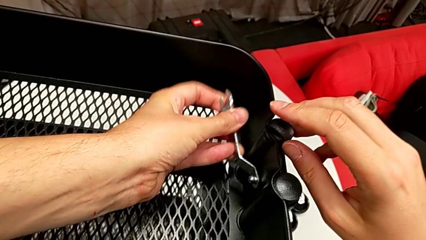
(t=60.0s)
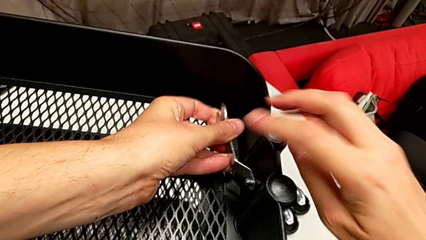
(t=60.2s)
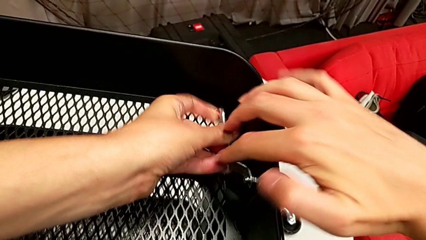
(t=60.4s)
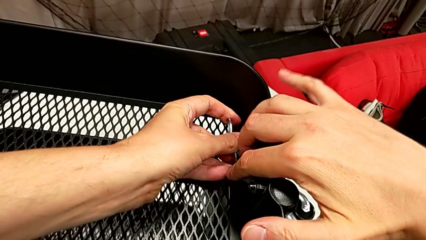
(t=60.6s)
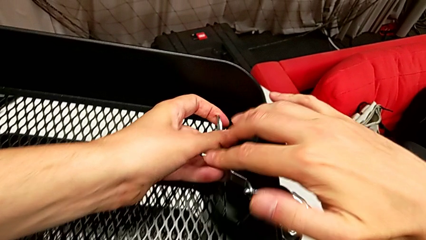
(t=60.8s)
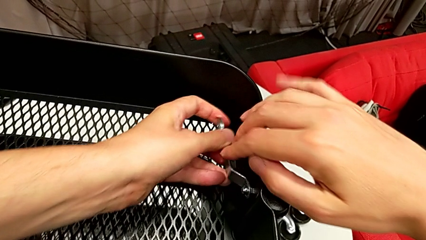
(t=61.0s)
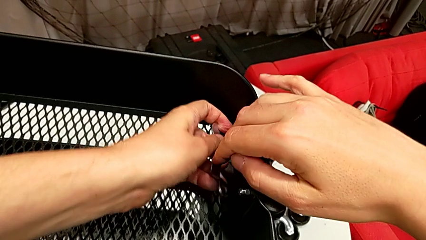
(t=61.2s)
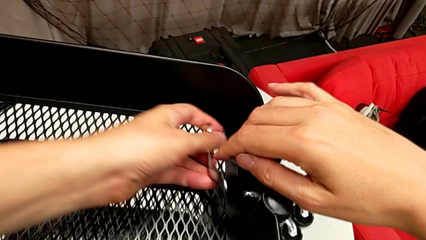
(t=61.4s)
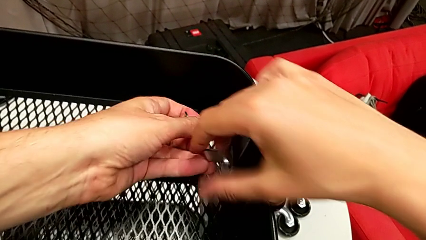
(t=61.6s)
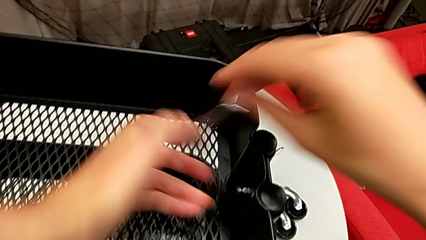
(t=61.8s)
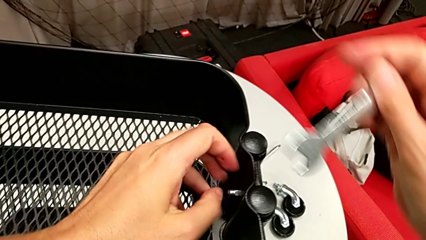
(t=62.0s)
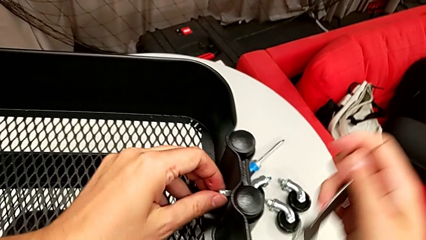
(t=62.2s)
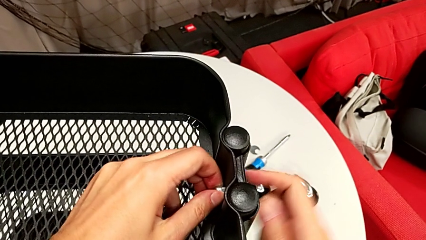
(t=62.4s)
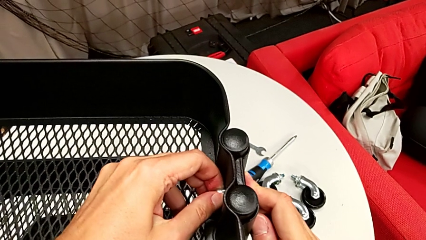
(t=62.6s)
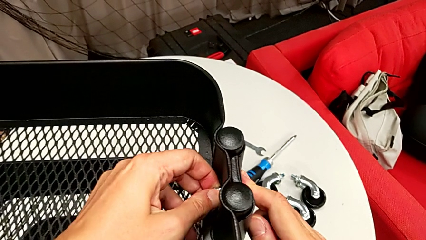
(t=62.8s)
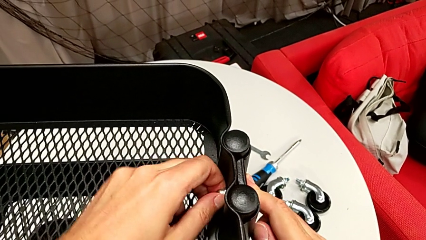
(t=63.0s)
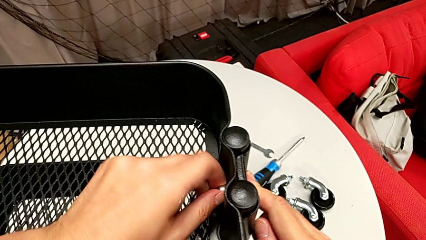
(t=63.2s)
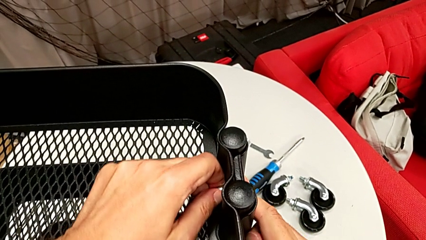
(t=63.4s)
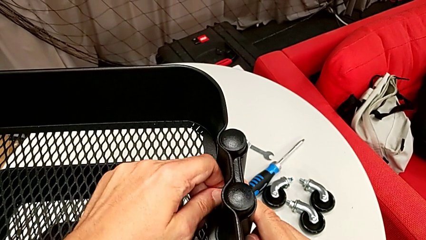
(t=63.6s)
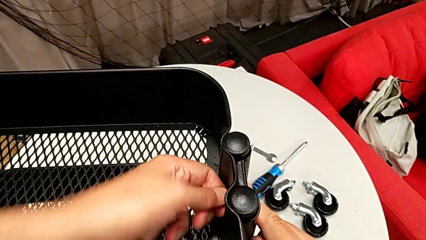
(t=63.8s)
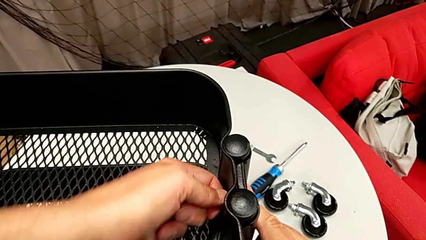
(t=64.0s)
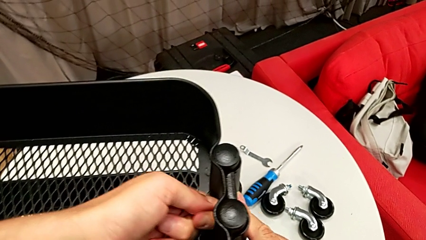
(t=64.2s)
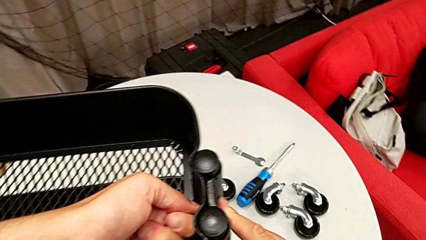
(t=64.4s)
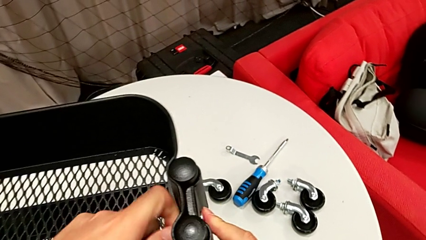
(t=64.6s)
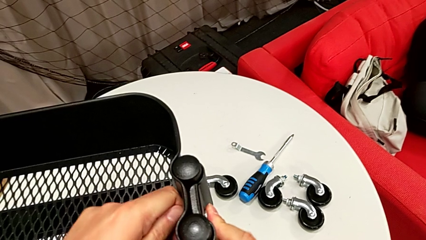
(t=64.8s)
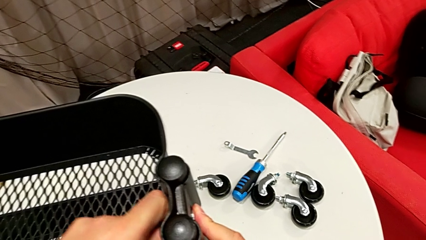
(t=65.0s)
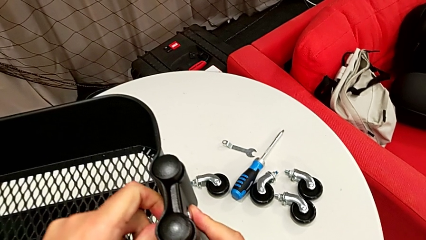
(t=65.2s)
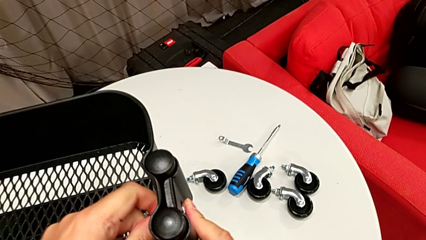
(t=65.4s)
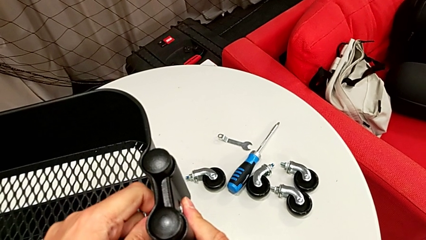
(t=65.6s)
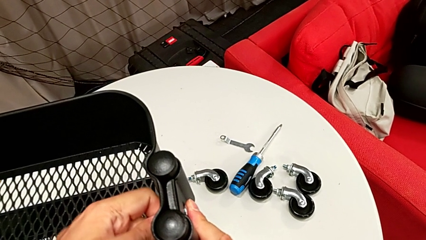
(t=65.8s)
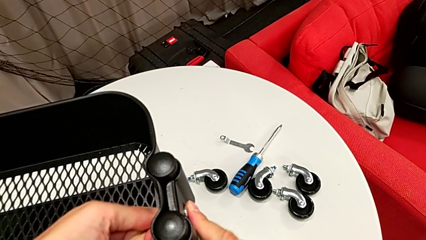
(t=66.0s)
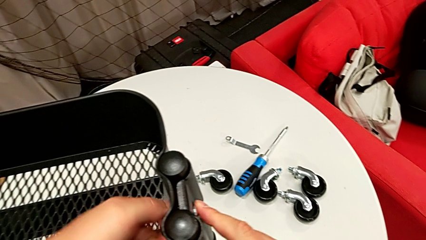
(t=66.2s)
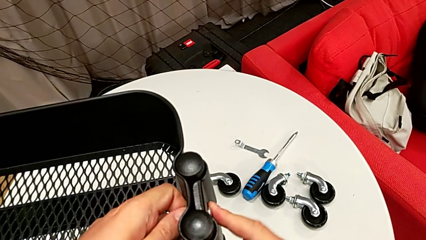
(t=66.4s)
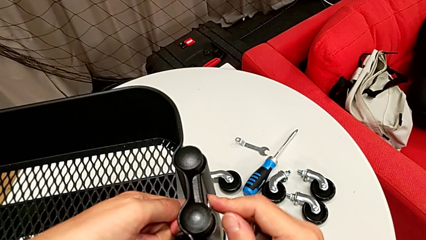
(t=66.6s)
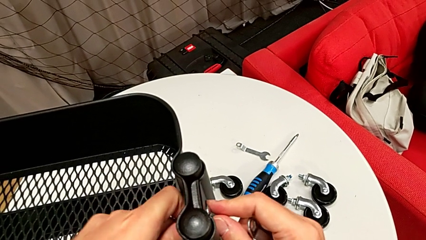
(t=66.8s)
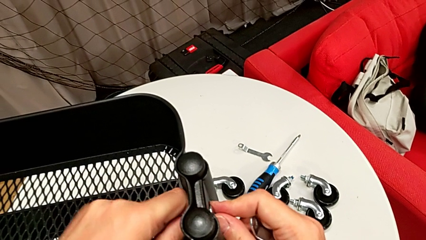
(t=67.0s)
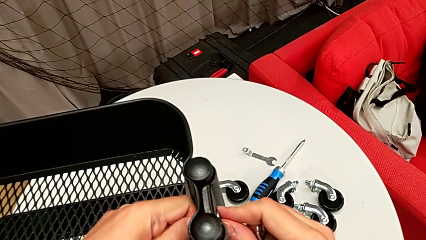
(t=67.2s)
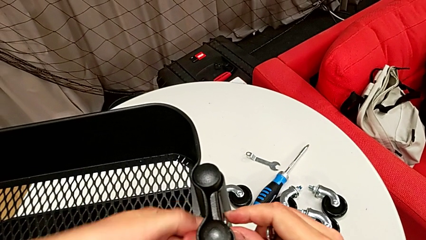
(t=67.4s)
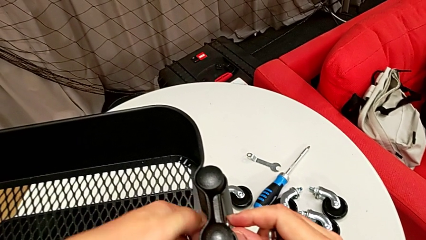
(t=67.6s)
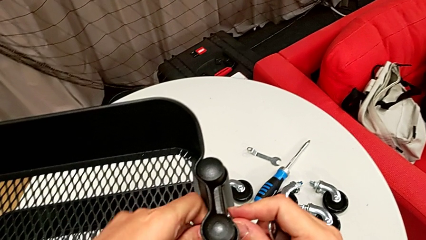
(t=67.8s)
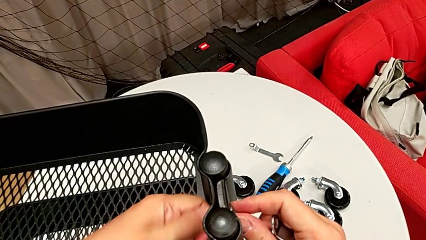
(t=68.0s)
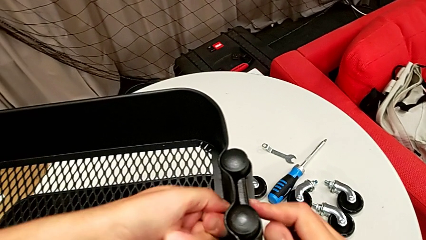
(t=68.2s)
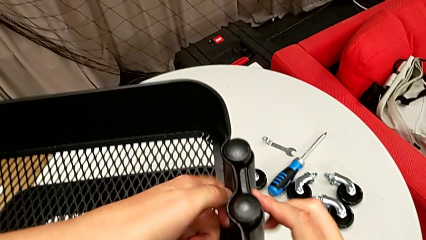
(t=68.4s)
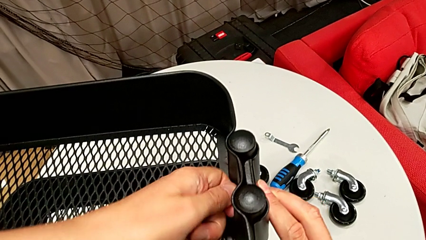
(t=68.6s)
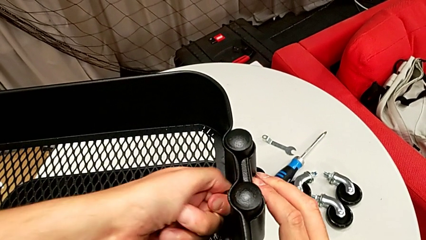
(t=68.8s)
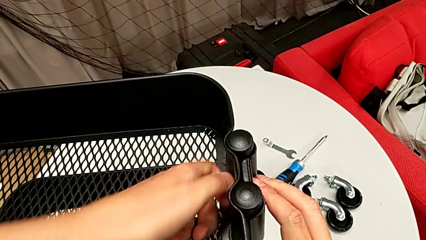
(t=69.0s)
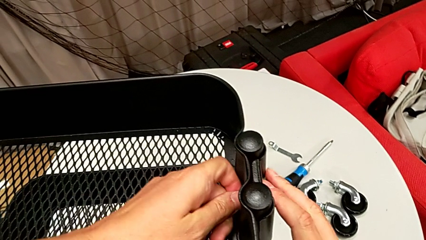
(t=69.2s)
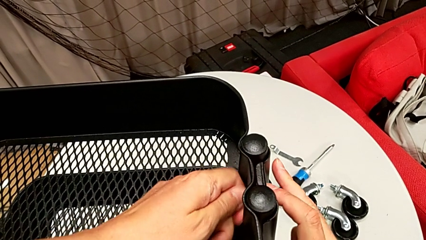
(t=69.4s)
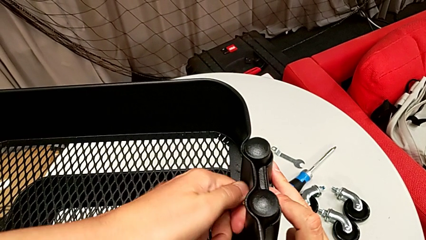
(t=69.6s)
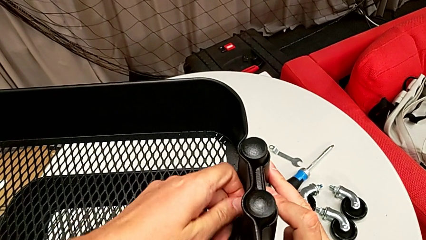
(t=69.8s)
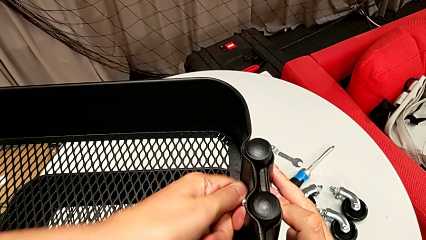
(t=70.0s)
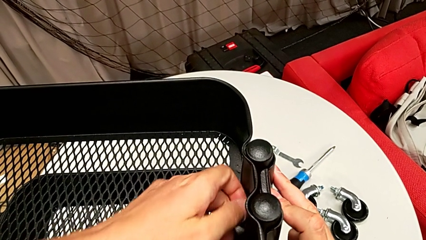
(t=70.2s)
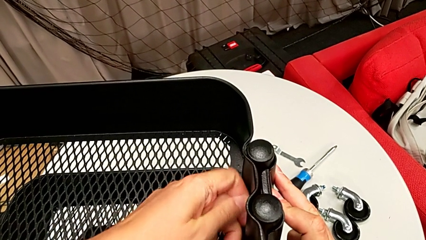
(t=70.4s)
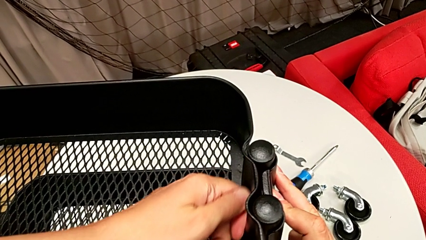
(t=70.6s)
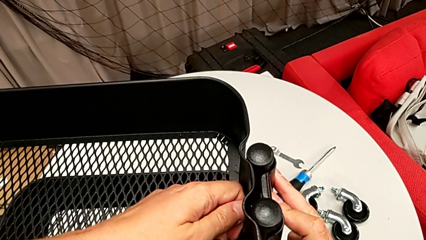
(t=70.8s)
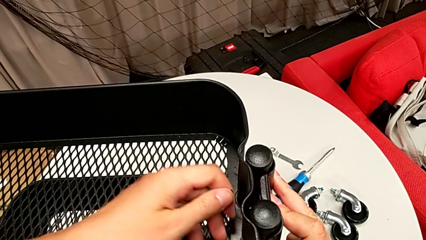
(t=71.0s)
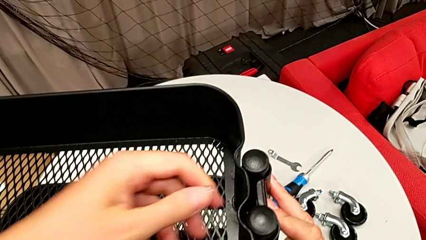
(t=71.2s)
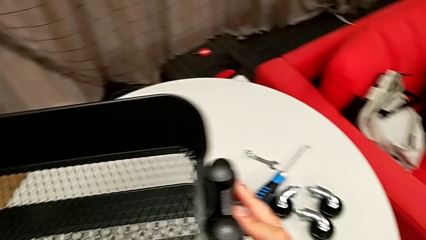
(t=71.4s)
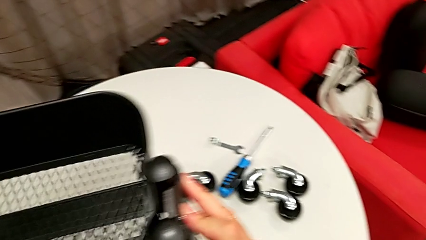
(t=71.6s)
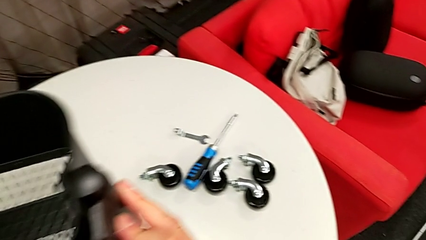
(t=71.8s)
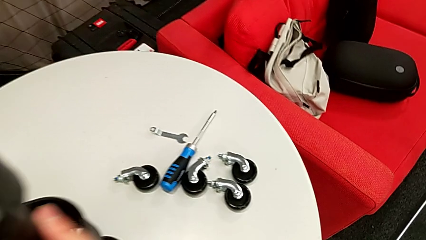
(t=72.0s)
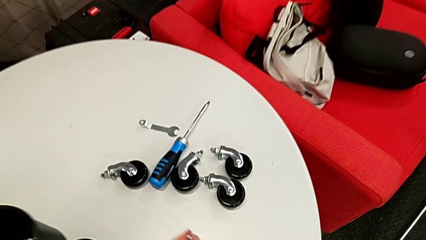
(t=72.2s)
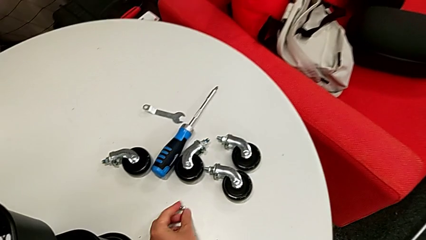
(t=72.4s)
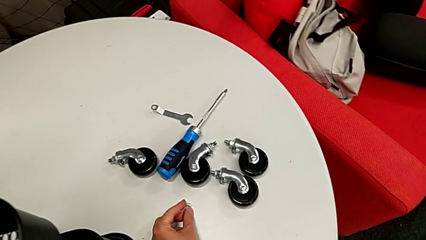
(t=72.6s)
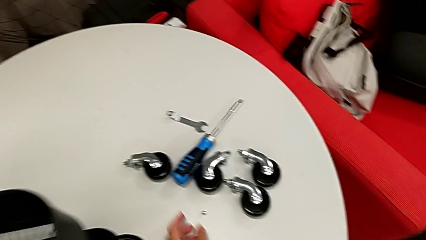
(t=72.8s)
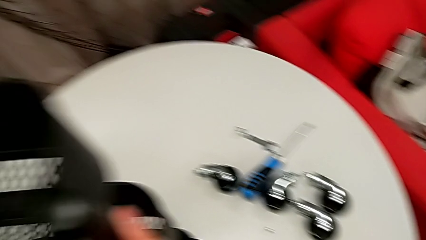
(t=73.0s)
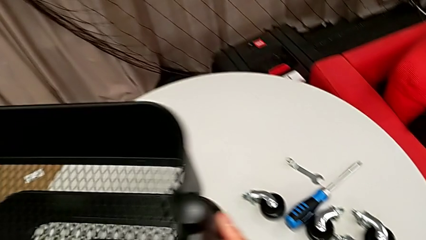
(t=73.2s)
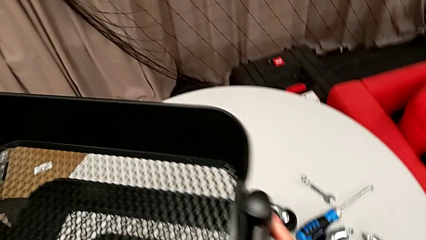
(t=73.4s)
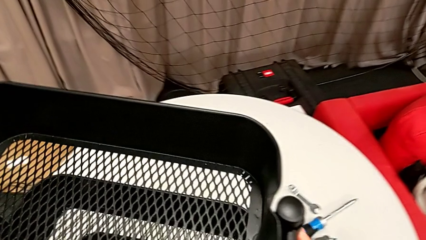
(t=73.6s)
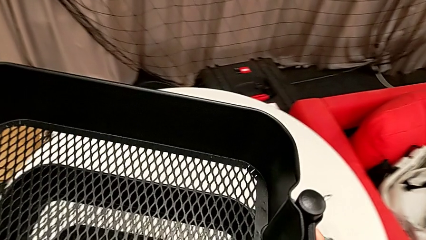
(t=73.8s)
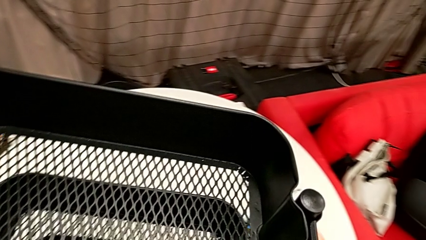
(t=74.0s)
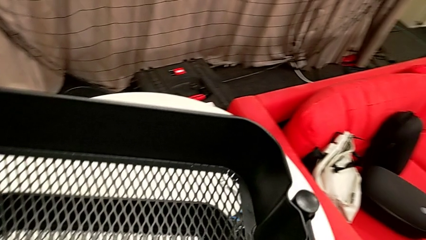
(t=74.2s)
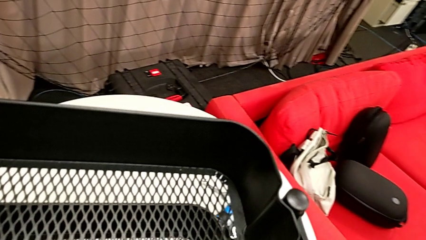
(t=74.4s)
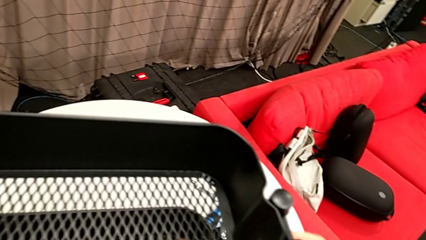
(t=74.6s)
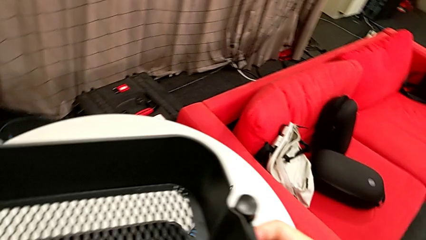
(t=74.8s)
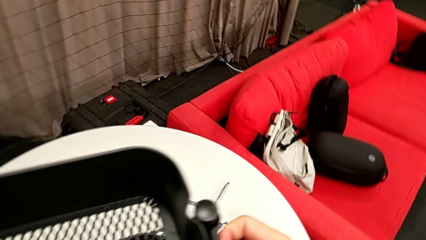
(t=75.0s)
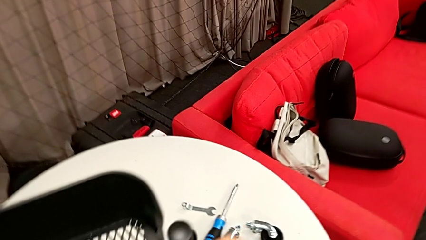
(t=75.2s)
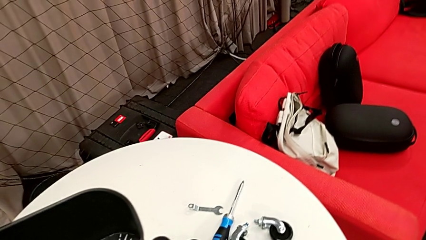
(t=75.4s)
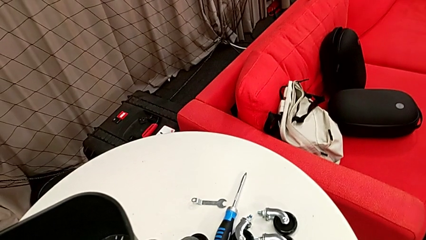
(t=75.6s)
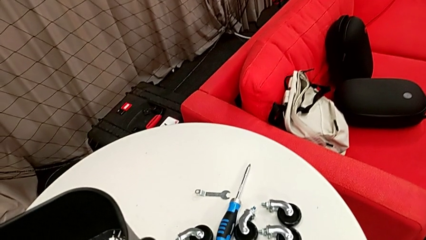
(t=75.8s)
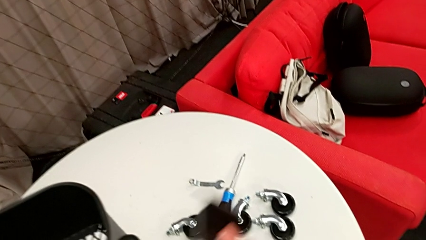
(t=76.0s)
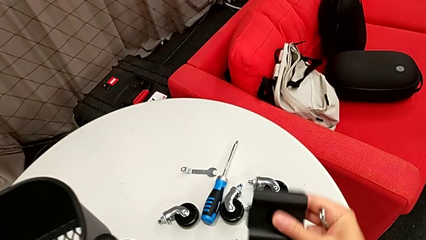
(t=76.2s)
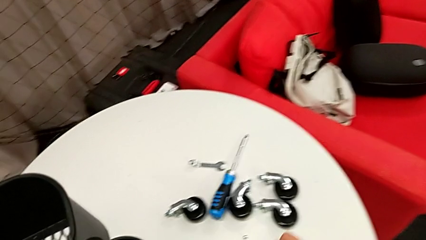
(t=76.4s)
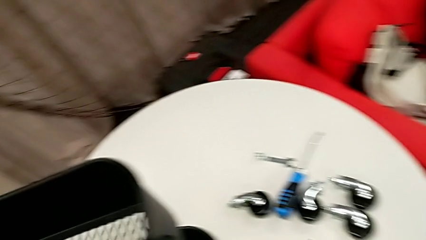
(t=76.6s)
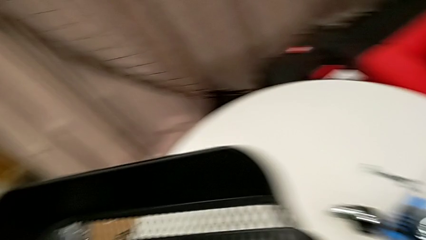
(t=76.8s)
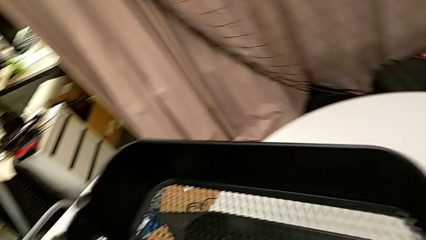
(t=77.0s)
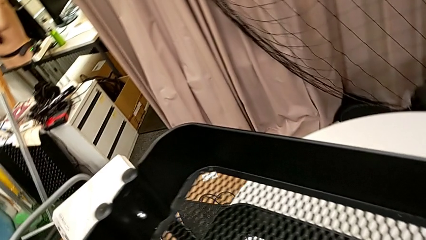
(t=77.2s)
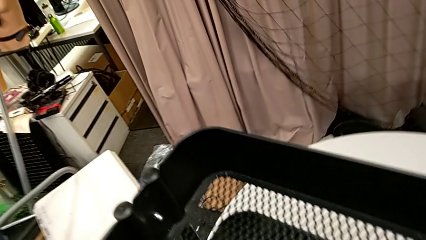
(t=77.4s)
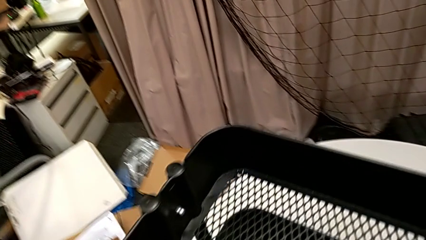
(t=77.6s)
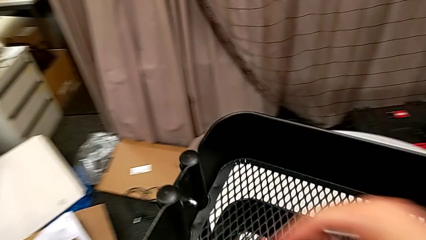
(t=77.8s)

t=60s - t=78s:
The camera wearer is disassembling the brackets from the top tray. They unscrew the hex nut, drop it and disassemble the bracket.
